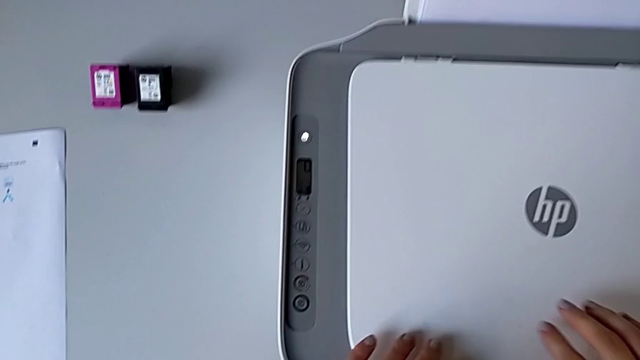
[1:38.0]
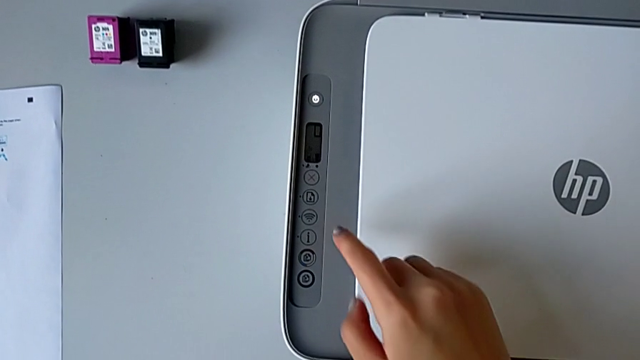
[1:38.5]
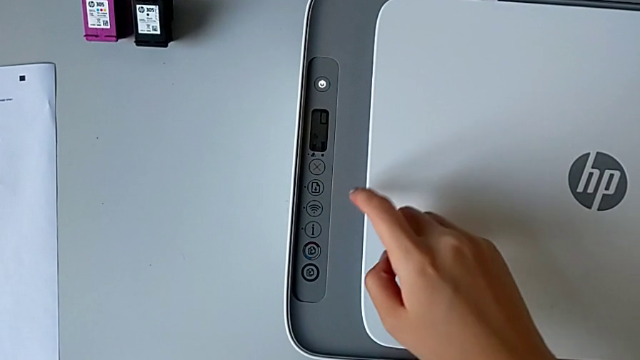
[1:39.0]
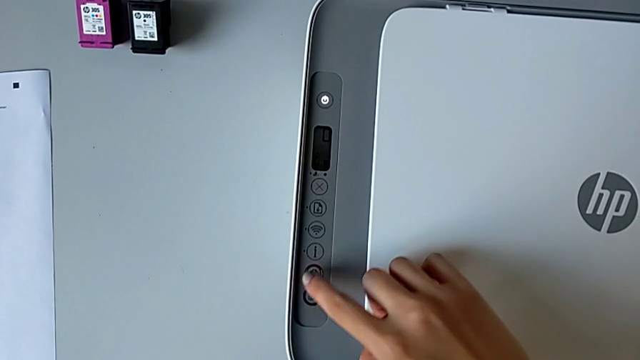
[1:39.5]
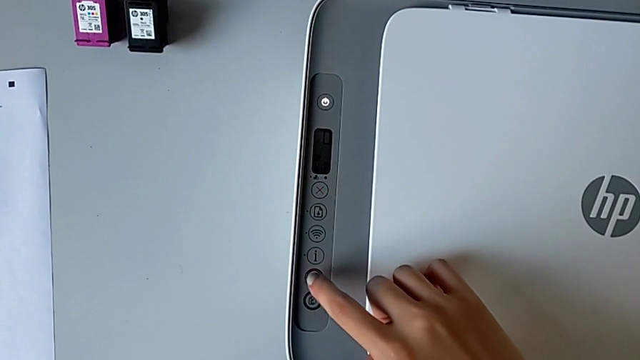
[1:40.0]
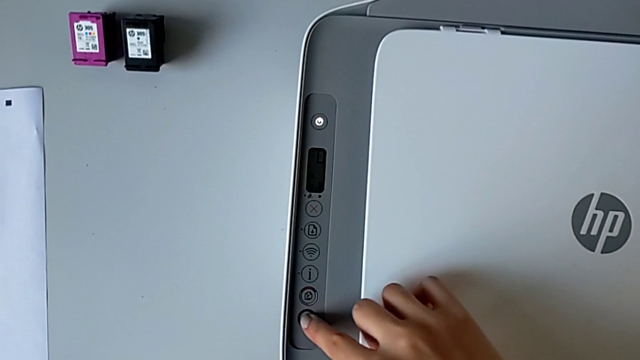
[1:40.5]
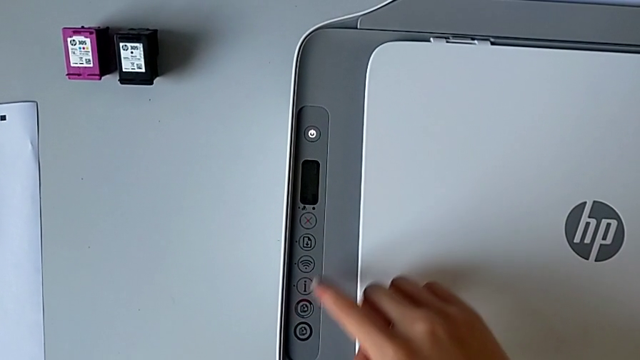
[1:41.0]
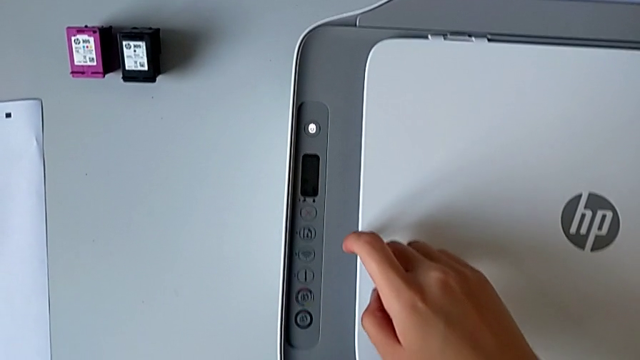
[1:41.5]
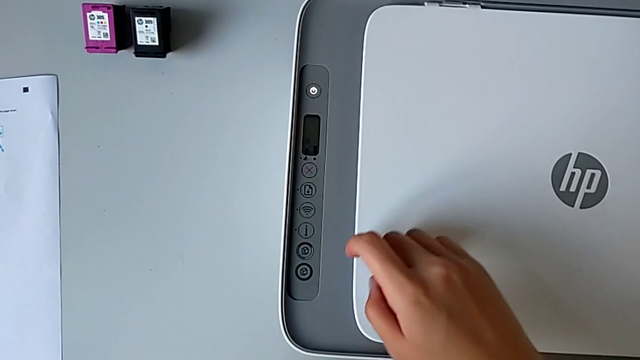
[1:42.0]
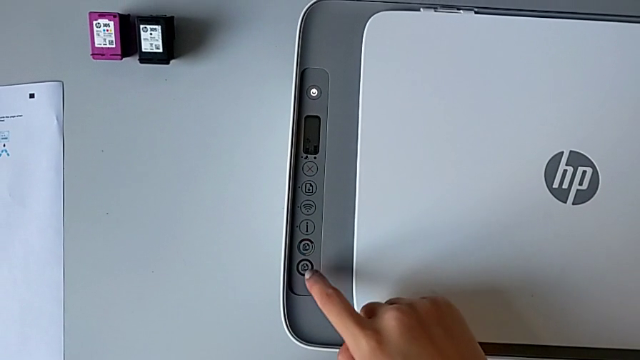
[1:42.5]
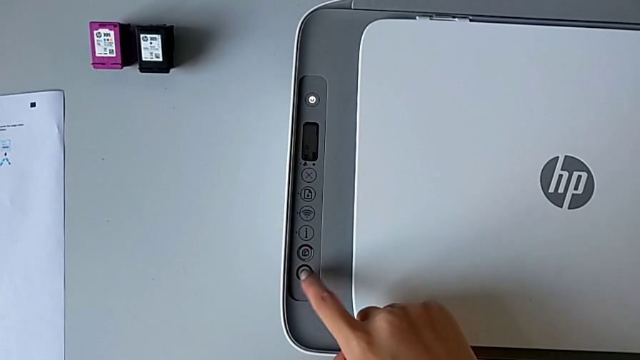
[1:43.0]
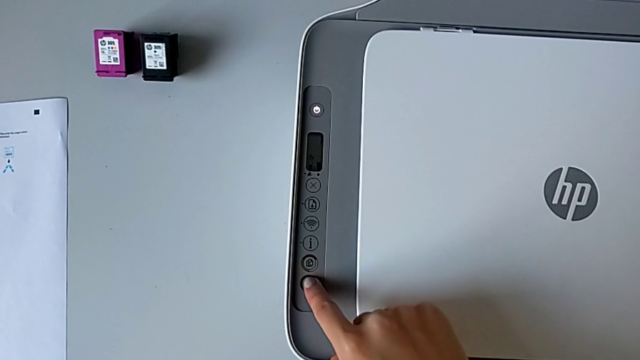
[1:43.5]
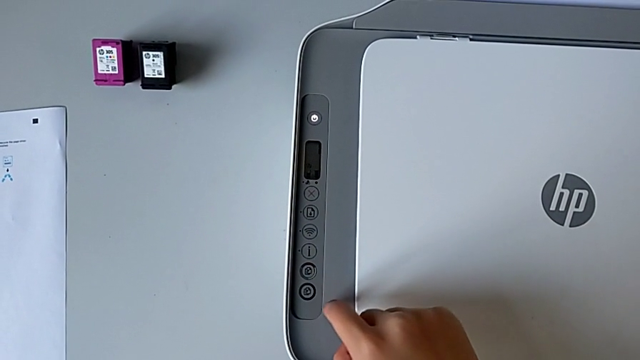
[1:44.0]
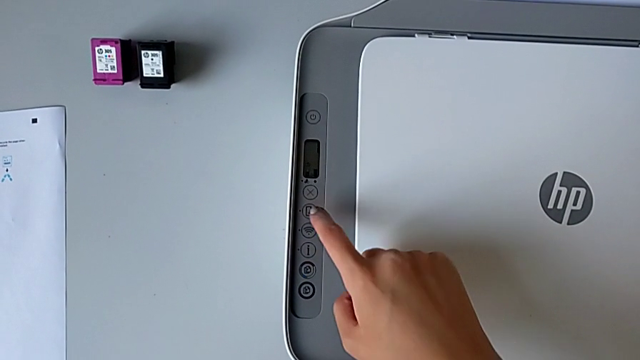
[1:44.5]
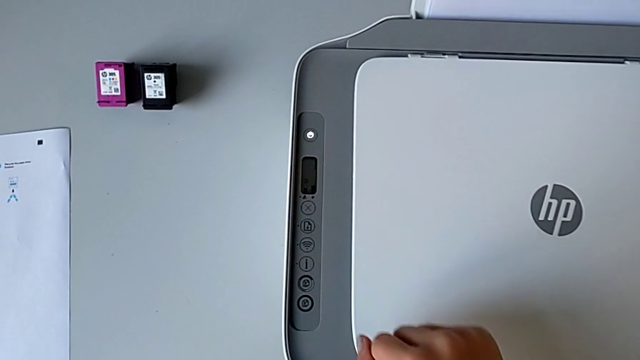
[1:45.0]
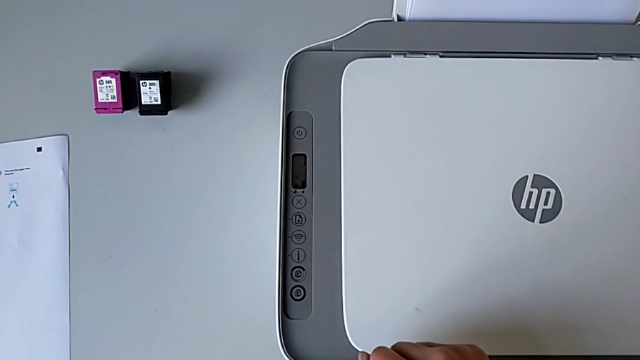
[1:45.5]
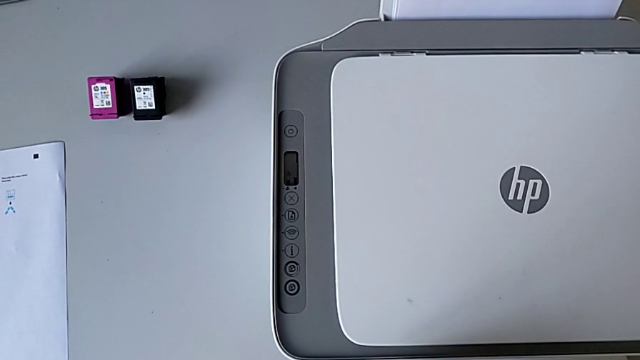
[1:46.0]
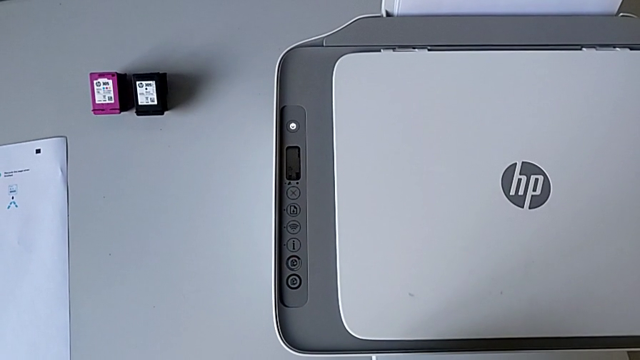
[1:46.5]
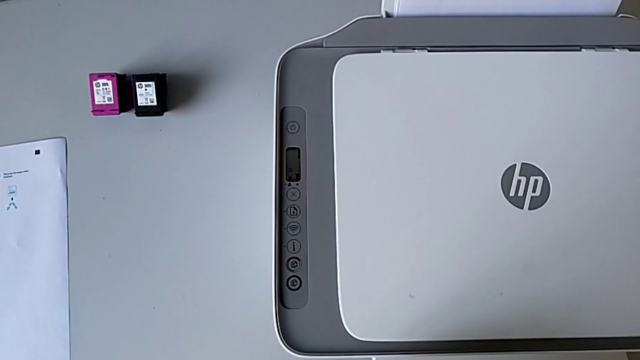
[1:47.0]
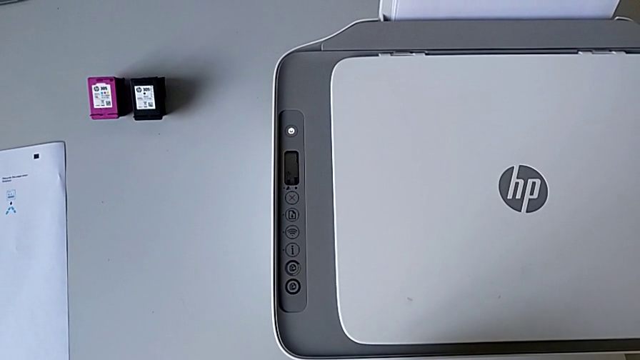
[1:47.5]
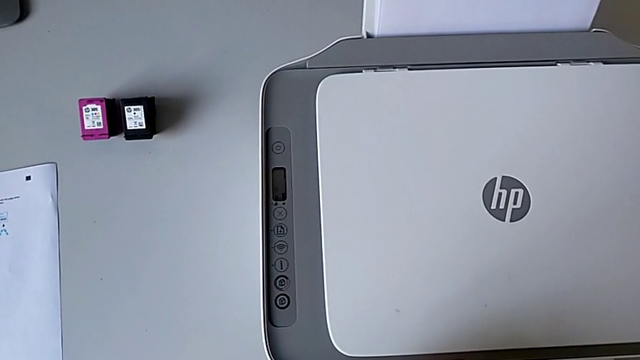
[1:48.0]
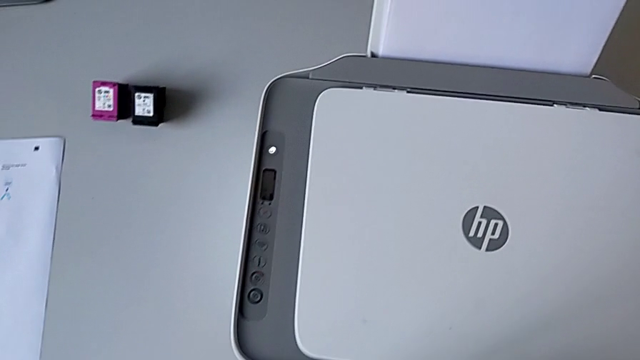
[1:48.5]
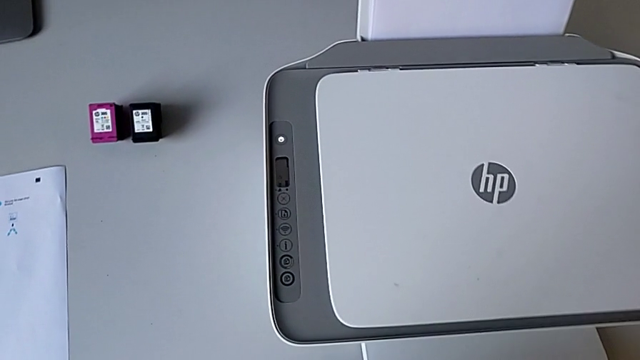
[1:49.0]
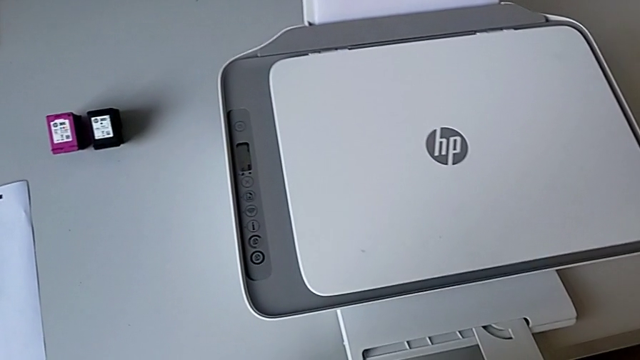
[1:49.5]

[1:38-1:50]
The camera wearer is touching the scan button. They press the button twice.

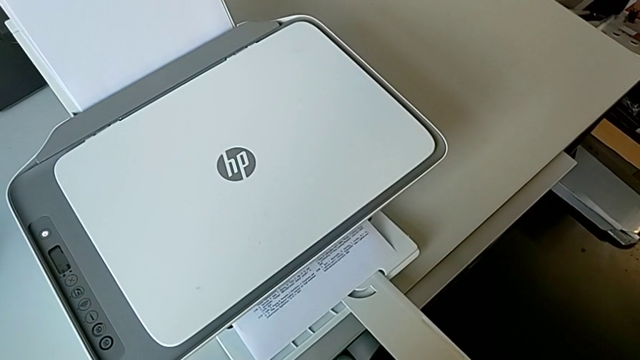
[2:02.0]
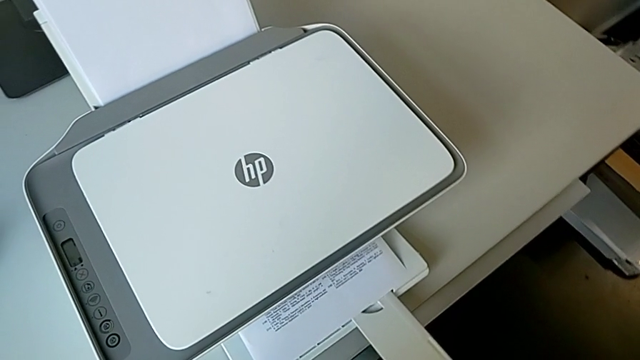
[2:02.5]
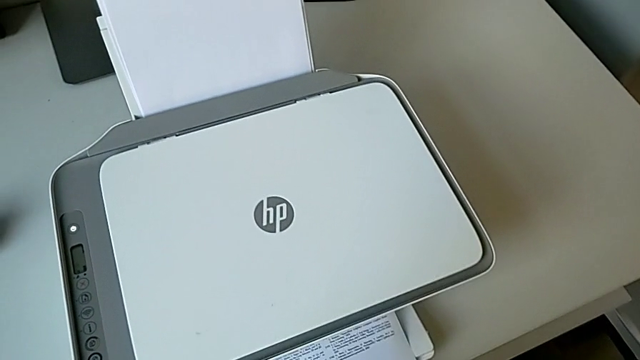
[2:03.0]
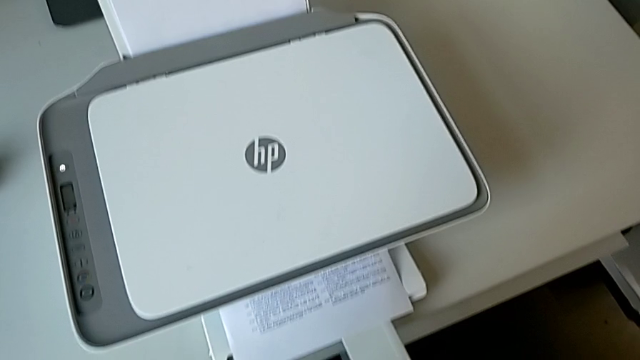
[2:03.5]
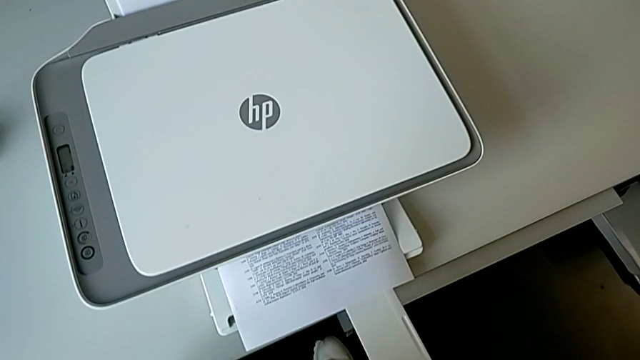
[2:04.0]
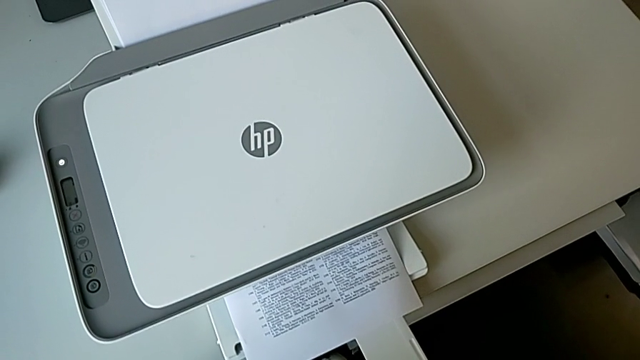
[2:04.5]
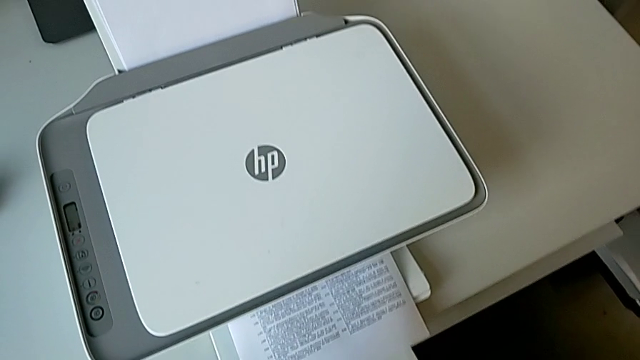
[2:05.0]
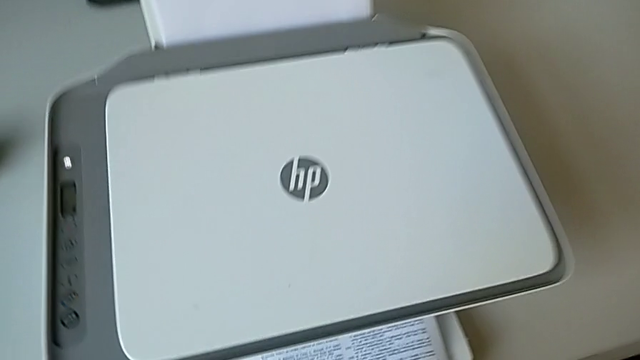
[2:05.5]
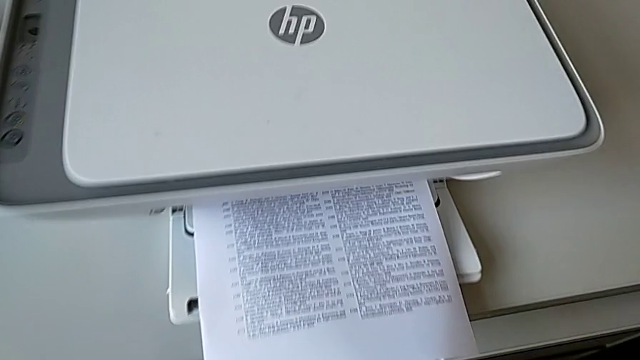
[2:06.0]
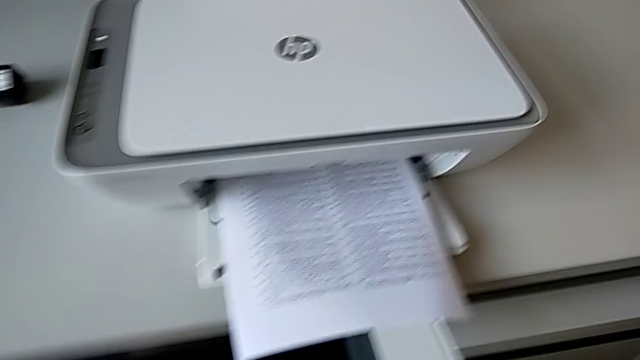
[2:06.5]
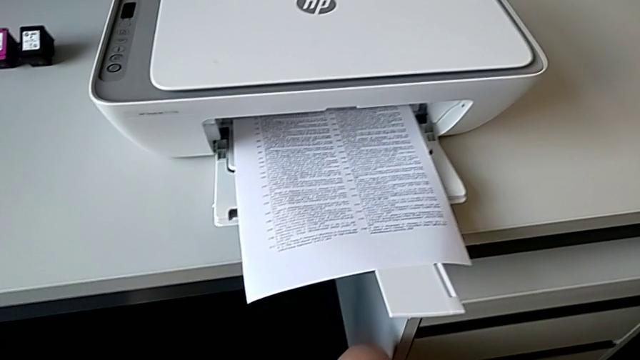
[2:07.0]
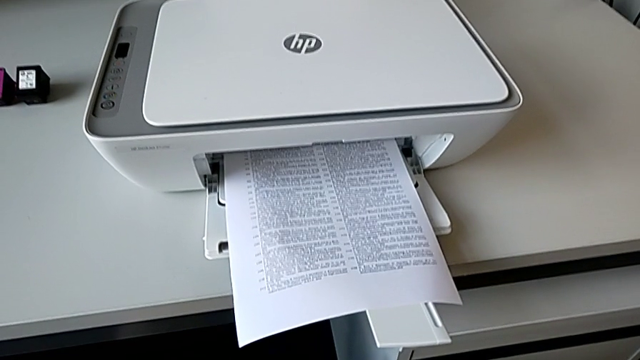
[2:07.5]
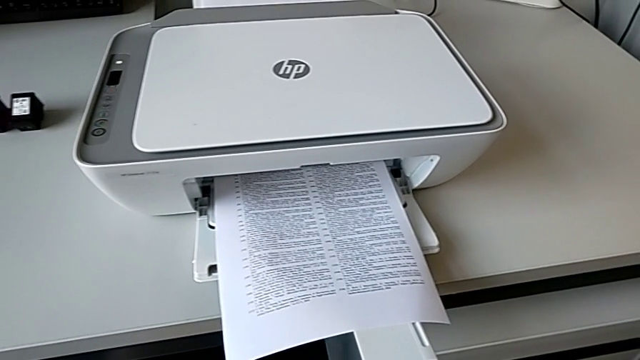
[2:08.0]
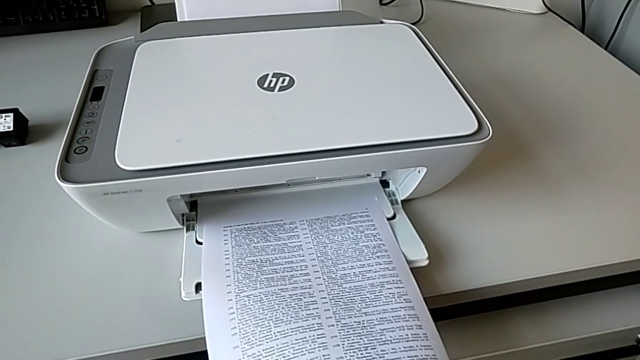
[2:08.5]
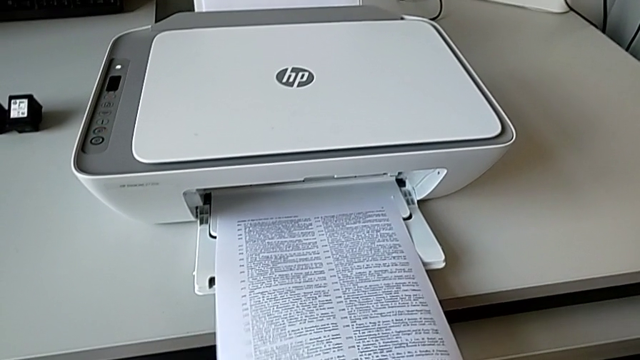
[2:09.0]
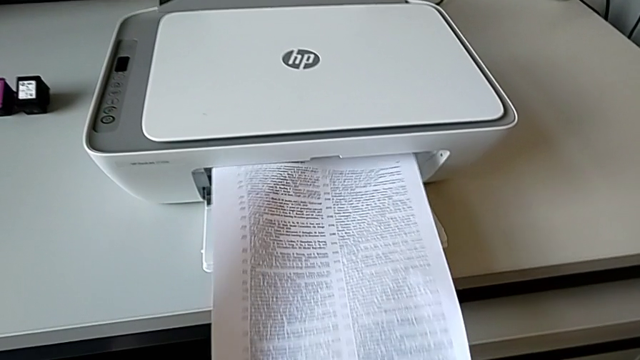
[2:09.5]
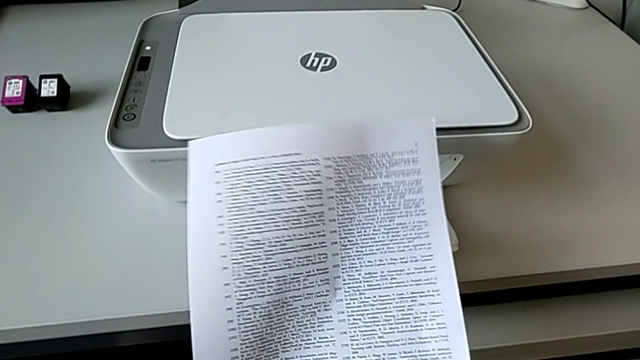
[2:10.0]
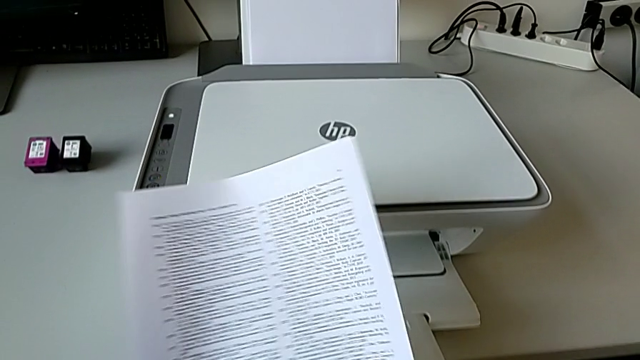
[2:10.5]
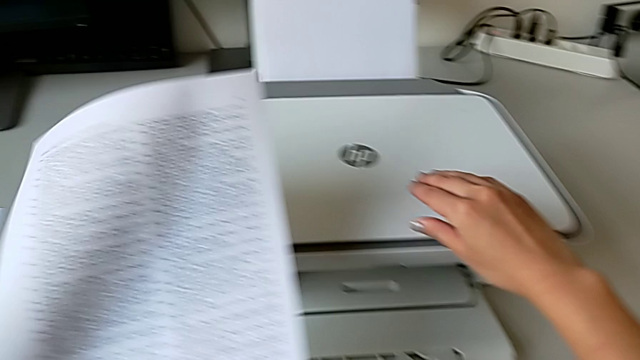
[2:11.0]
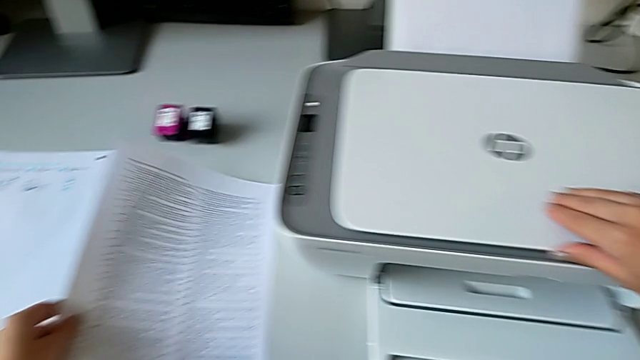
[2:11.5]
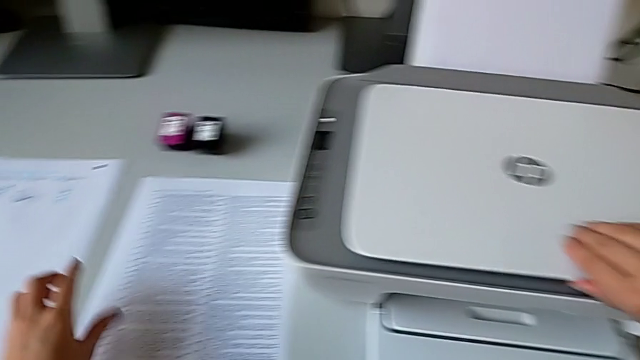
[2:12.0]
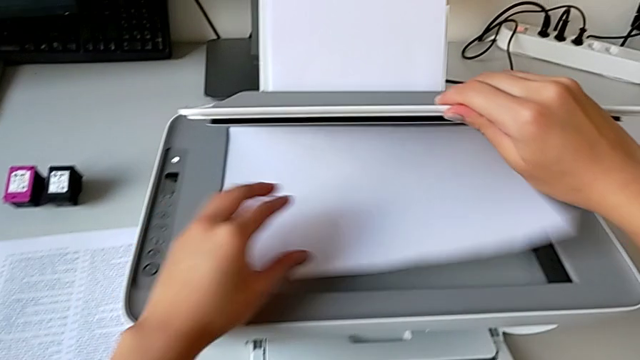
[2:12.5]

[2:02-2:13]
The camera wearer is touching the scan button. They grab the copy and drop the paper tray.
